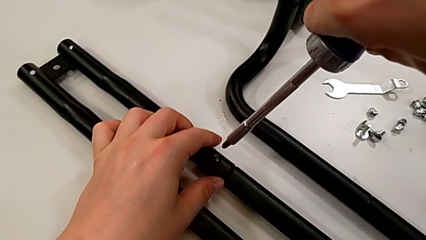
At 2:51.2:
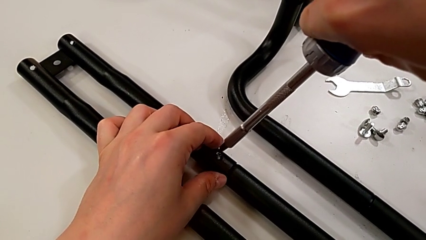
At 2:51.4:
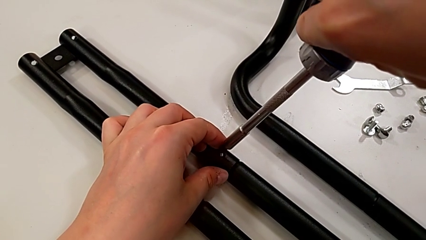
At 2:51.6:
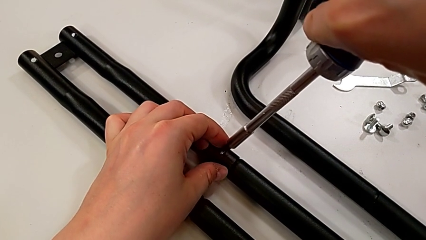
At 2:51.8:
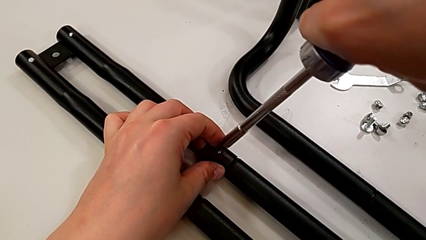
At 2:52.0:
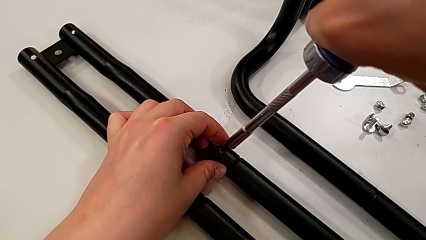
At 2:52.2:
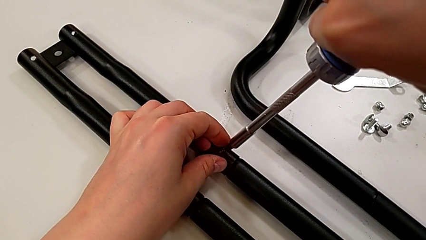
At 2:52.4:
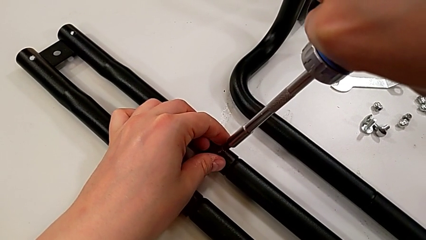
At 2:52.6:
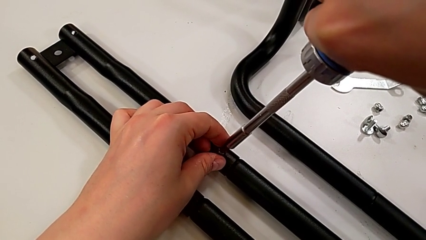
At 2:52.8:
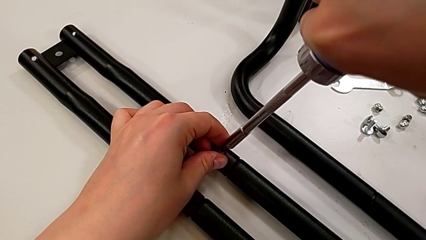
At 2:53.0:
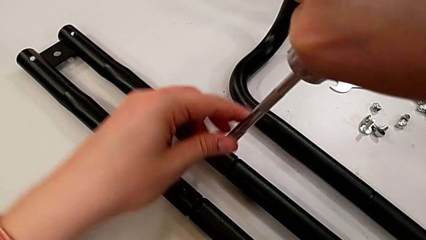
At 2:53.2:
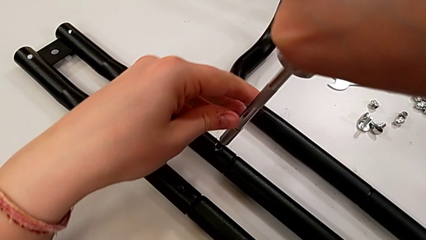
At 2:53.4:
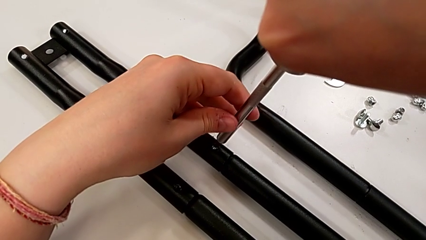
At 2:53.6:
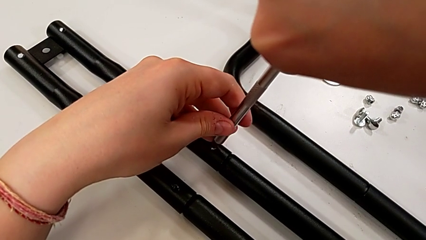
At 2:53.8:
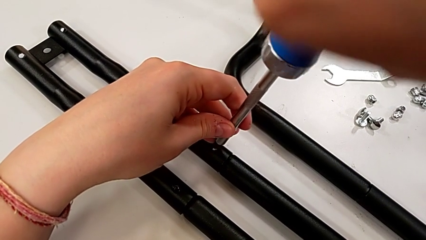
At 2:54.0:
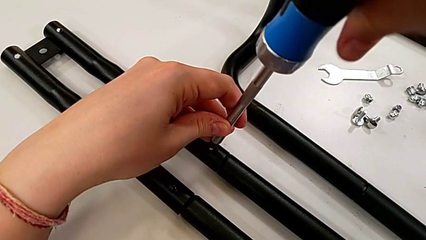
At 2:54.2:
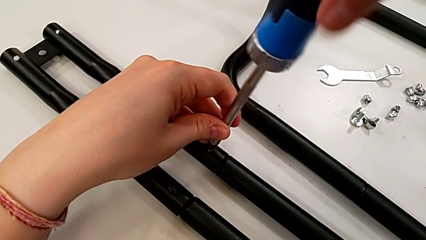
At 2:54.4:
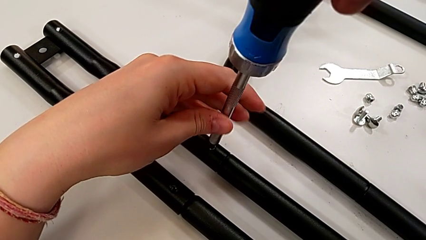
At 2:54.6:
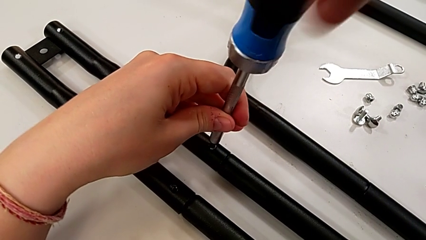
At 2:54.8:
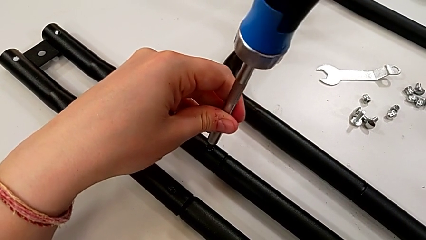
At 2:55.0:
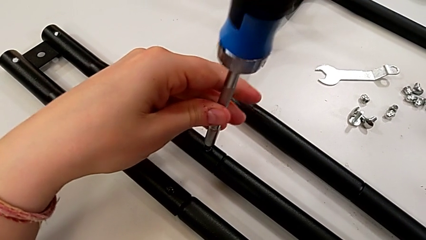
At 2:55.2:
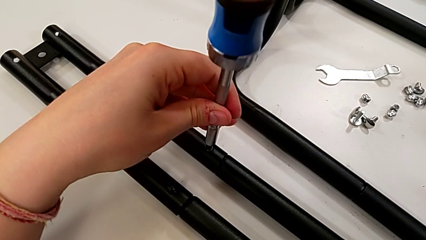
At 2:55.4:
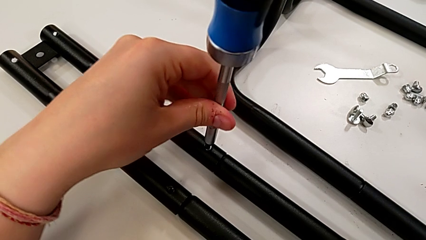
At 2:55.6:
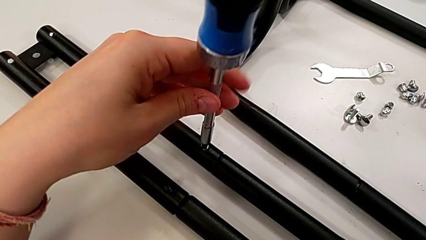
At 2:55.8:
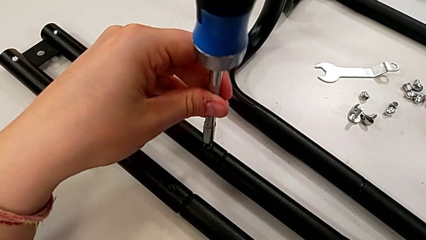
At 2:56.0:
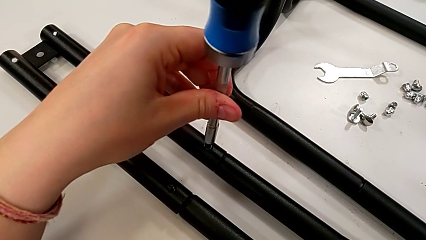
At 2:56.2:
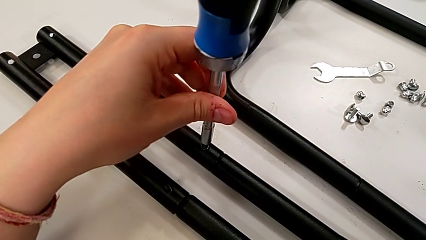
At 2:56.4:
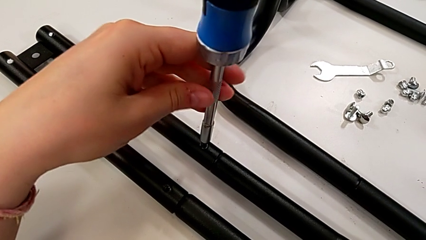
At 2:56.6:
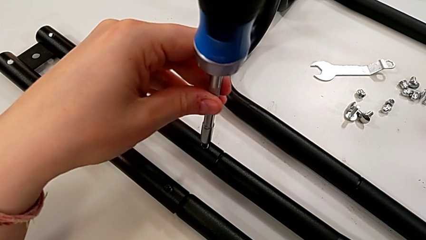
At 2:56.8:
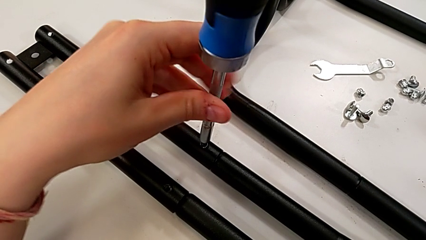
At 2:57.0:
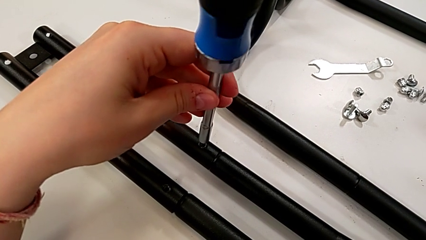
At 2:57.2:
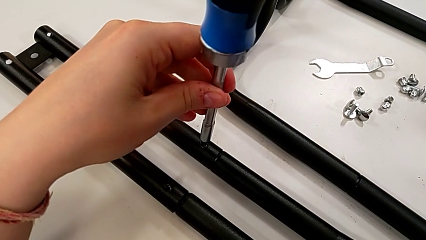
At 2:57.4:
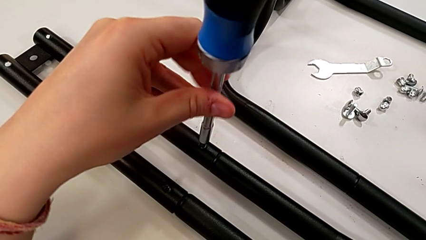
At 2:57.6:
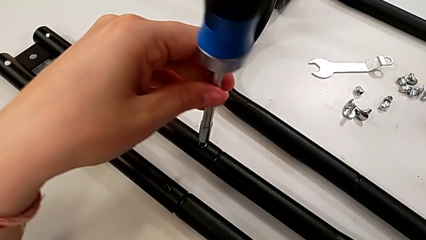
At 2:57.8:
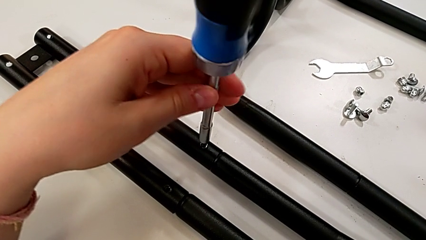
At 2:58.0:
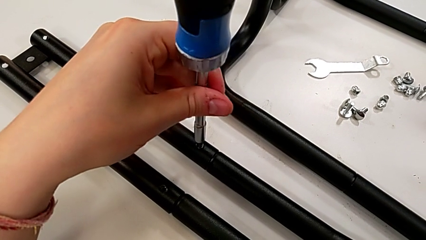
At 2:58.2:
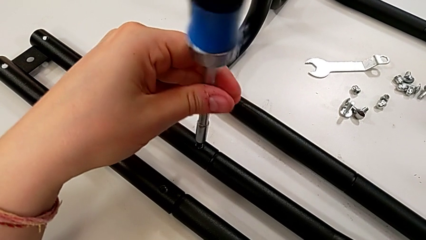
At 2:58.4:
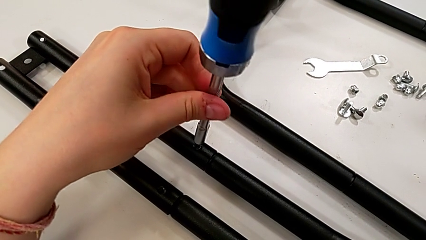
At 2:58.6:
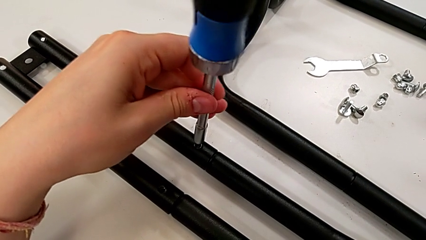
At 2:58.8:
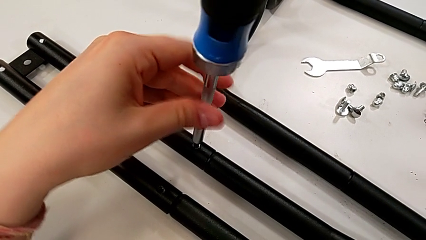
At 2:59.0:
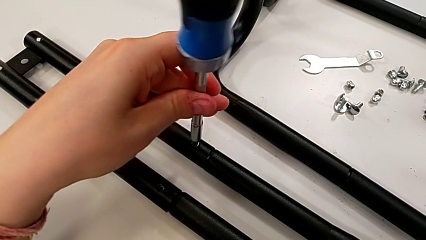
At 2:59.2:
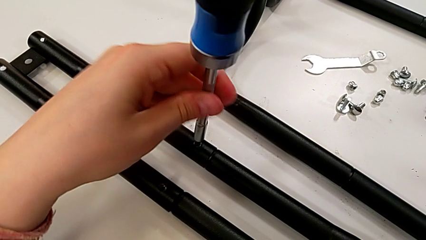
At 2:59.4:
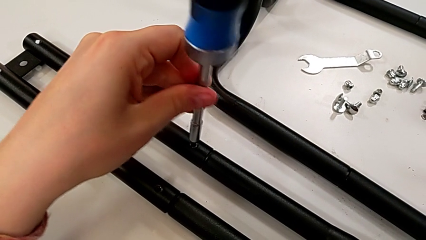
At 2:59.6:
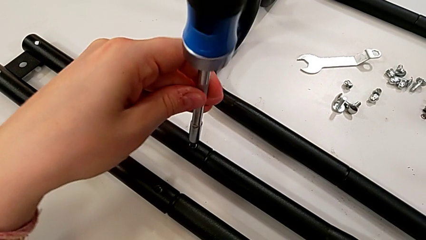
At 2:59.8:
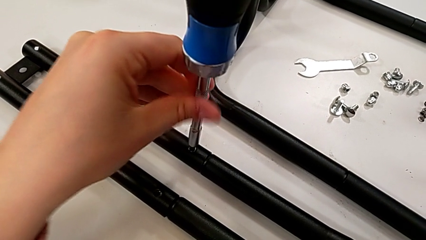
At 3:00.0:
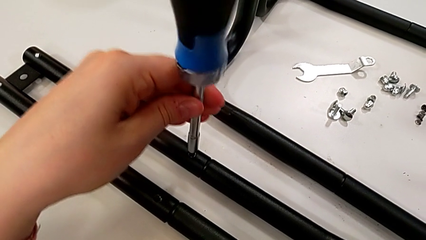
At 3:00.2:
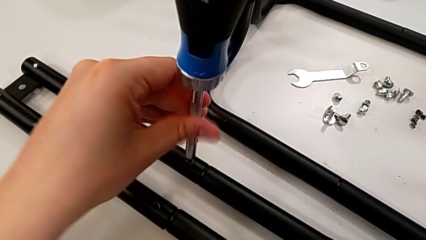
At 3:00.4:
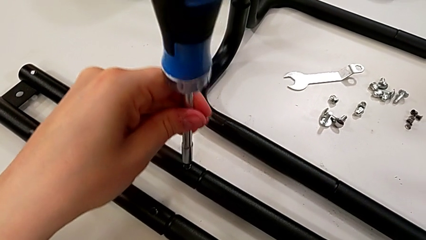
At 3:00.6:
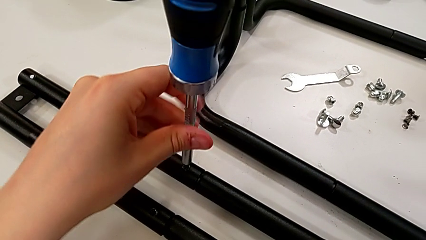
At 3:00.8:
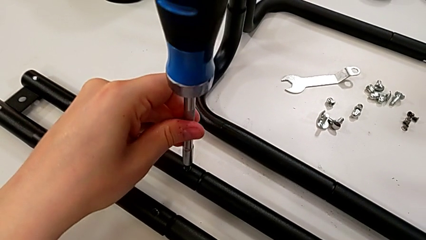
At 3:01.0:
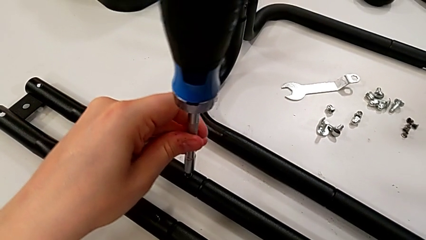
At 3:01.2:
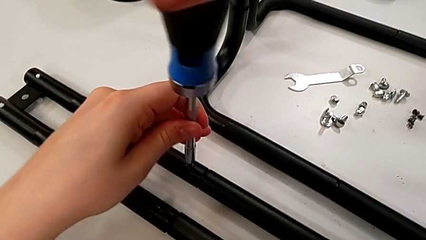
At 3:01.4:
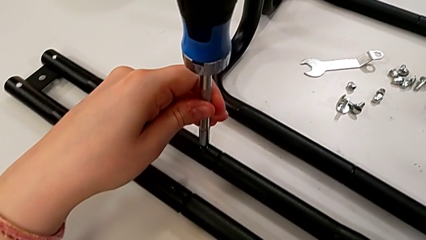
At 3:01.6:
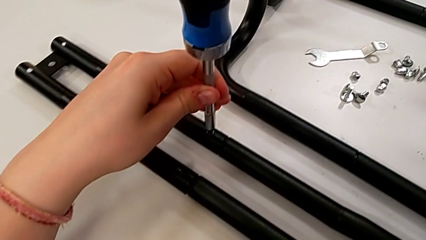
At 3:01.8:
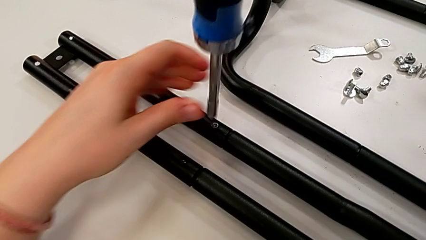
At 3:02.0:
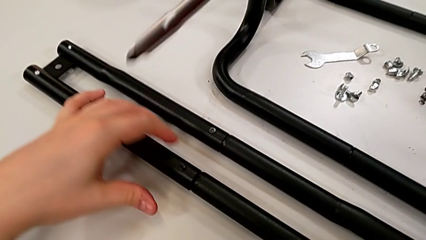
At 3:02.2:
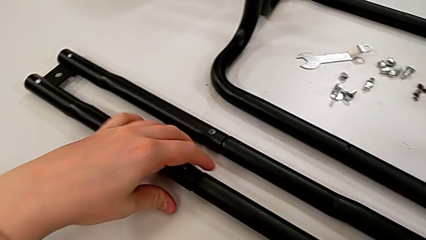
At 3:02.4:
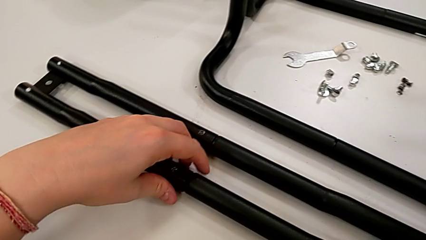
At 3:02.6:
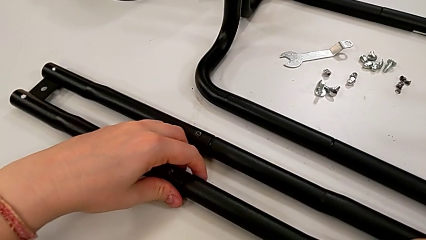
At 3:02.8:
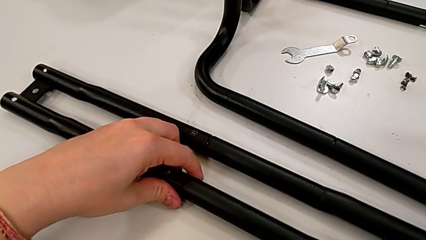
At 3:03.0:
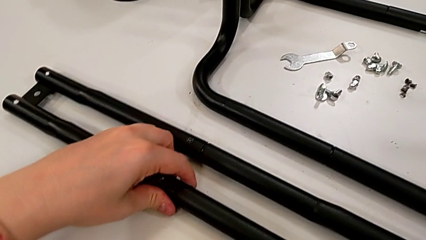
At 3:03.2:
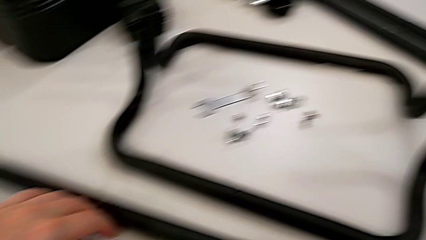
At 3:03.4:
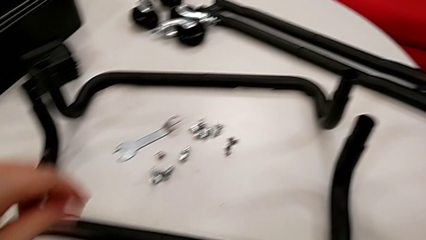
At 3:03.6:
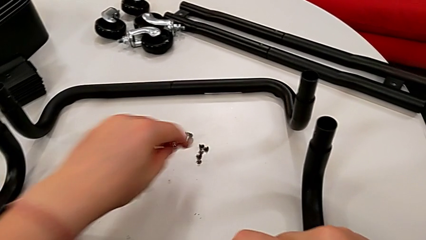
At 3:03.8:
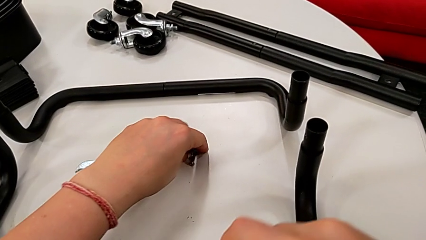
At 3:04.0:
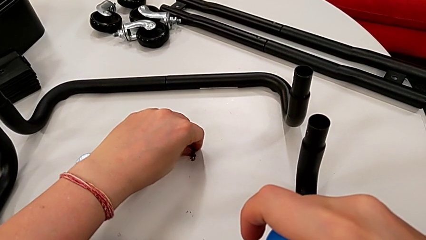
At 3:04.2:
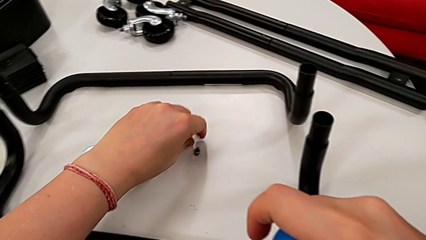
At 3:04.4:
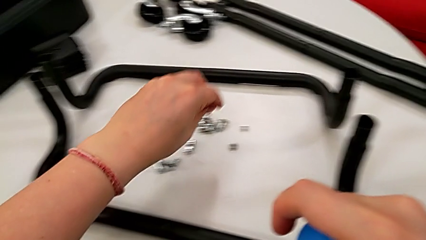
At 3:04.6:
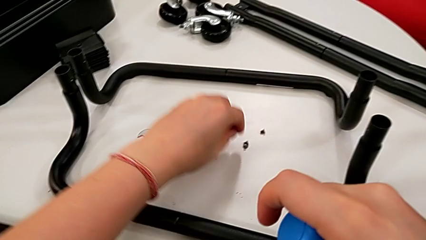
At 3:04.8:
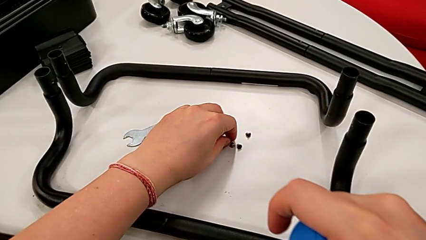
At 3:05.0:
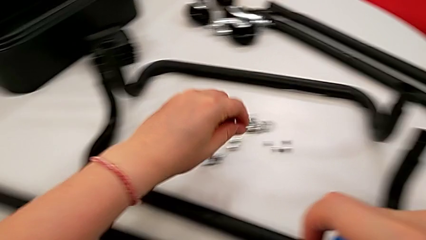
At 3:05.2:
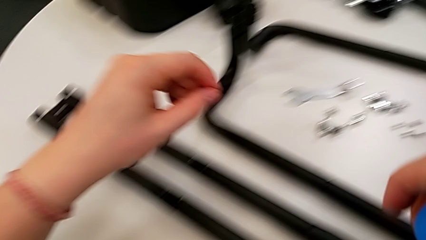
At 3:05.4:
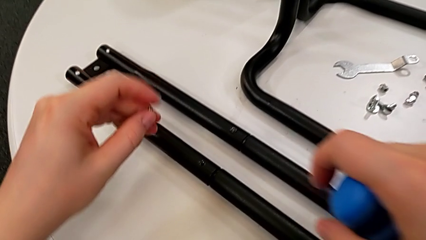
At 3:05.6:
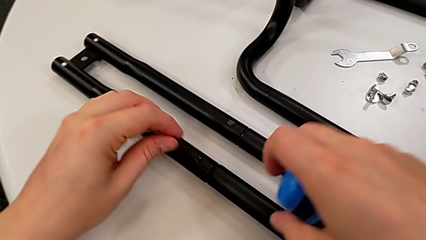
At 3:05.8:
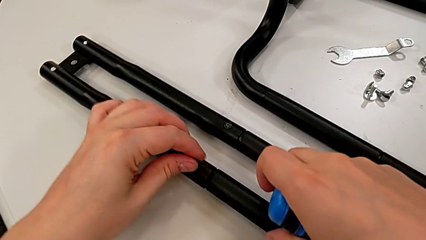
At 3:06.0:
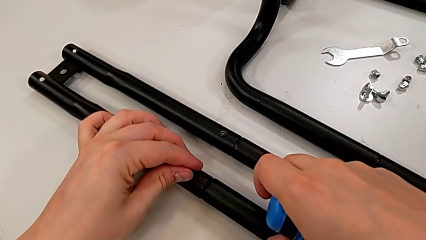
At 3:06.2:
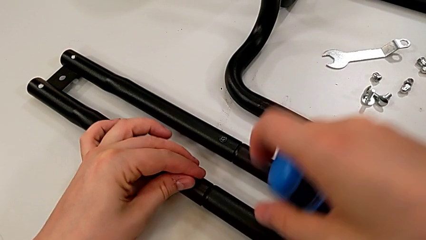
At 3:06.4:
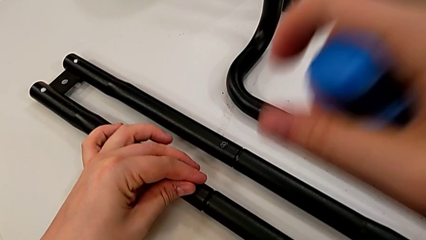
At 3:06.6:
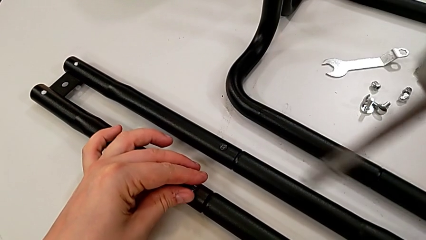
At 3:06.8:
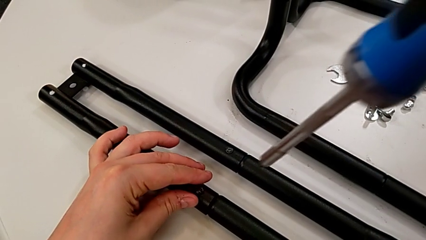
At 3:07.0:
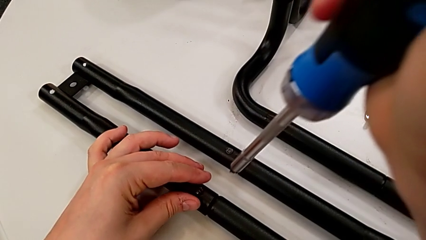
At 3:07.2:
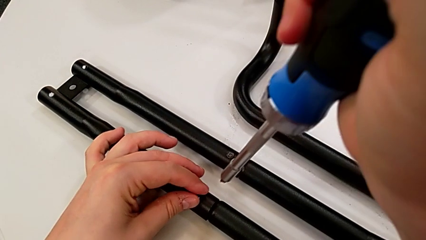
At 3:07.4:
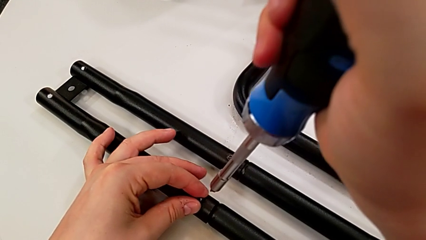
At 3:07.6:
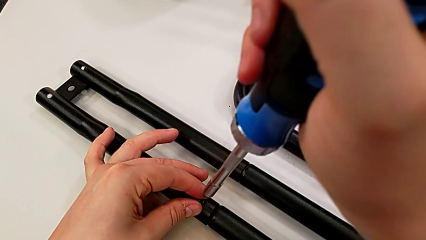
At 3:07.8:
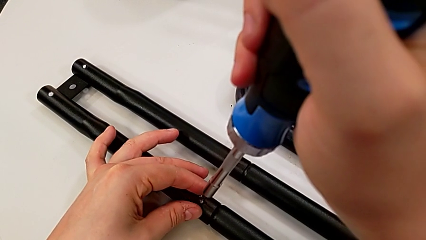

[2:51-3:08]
The camera wearer is assembling the second side bars. They screw the third screw, grab the fourth screw, lift it and insert it.
